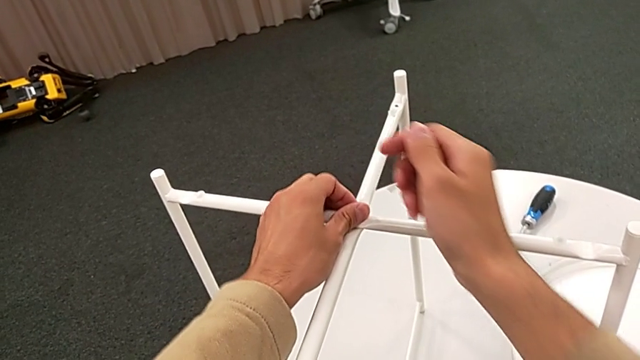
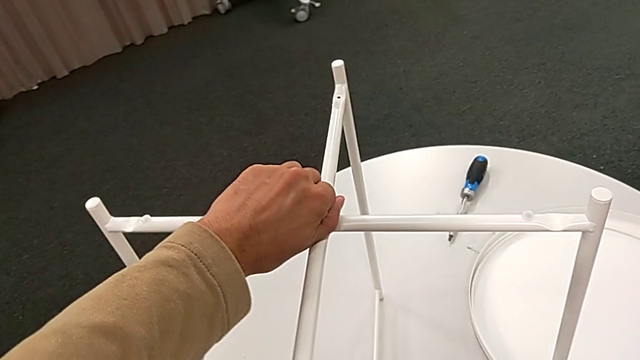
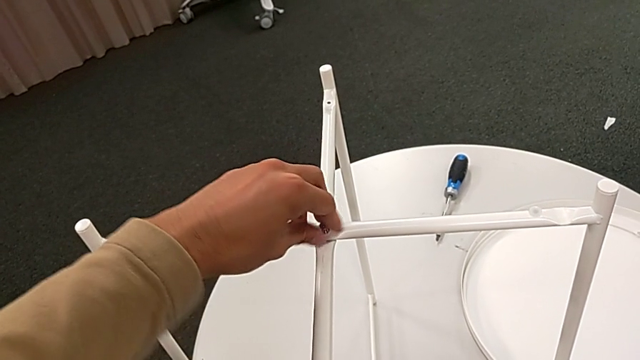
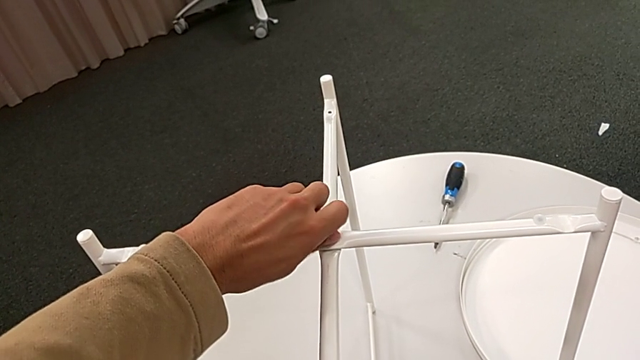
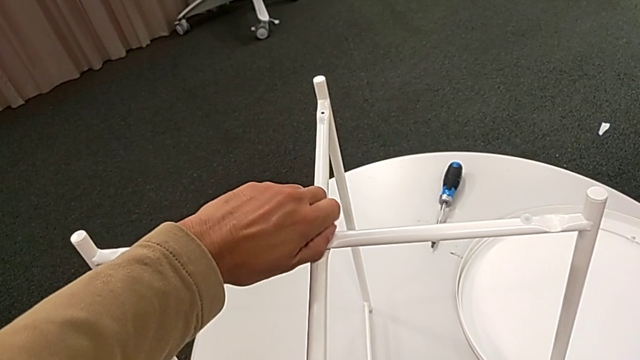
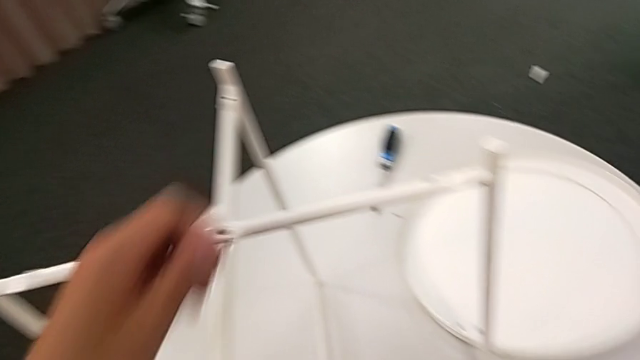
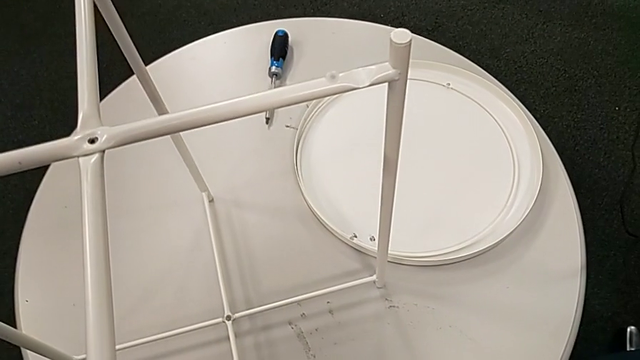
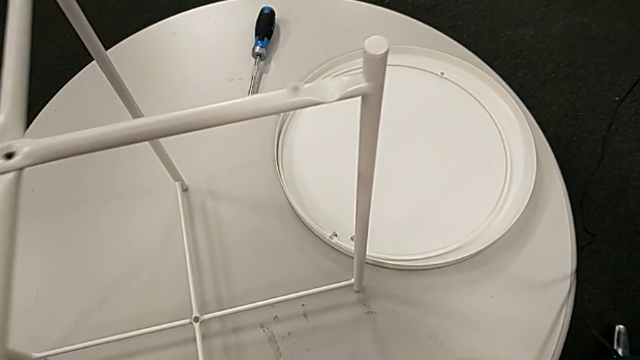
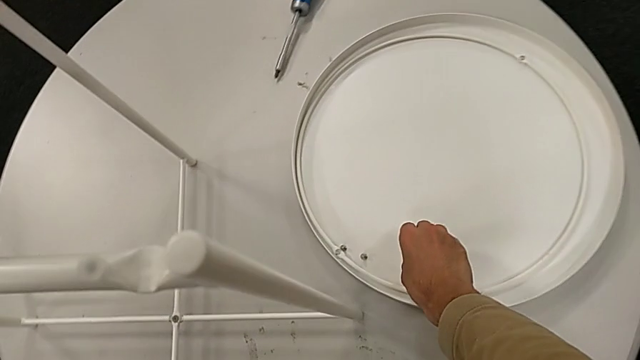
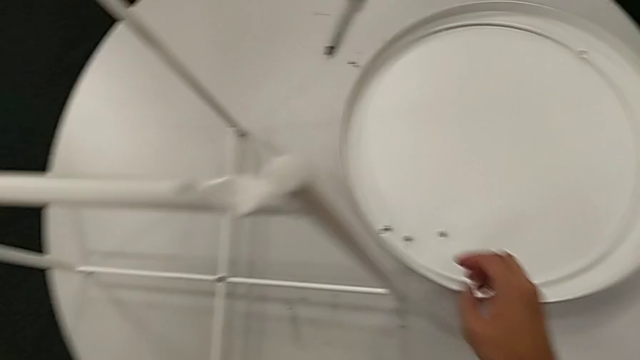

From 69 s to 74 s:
The camera wearer is unscrewing the hex socket head. They unscrew the hex socket head, disassemble it and place it.

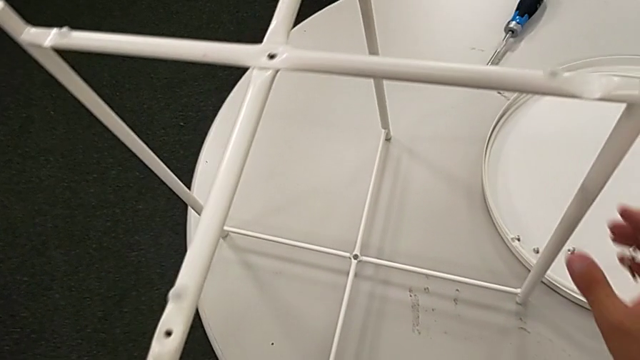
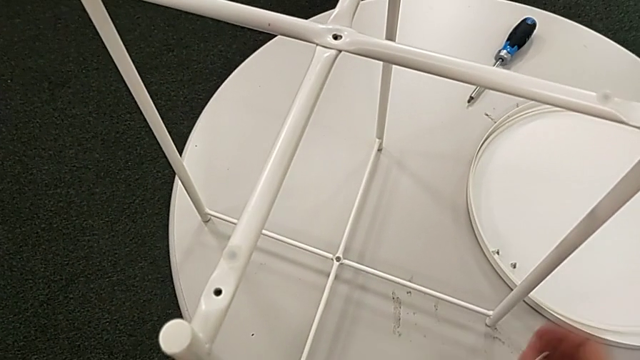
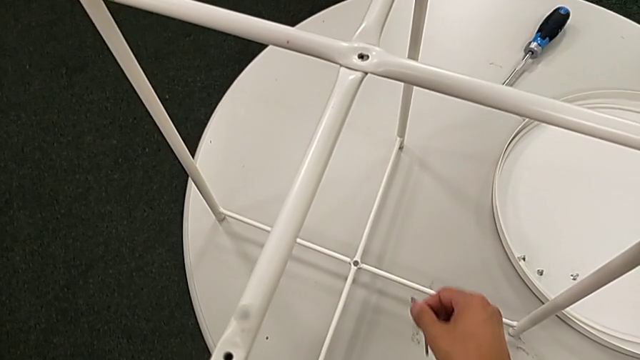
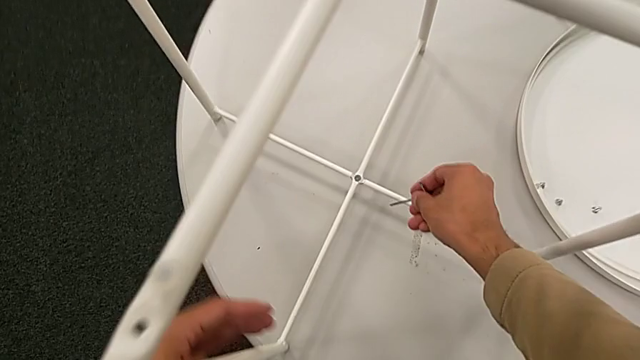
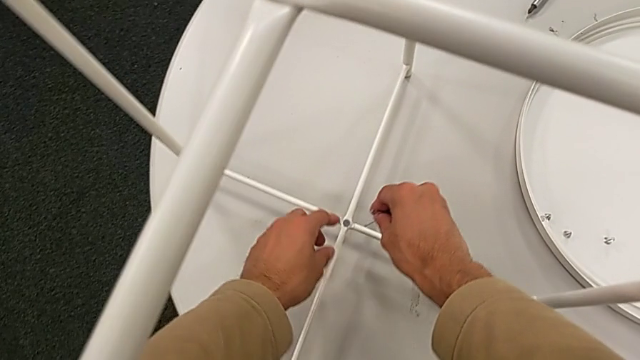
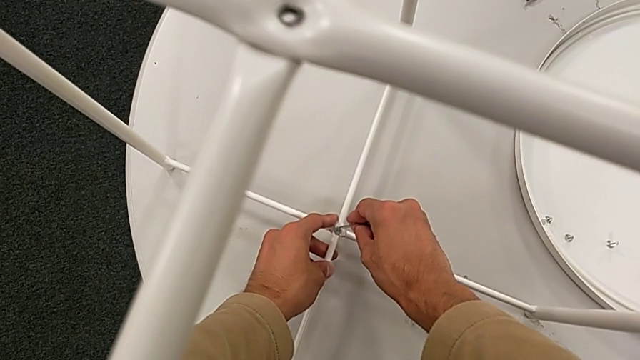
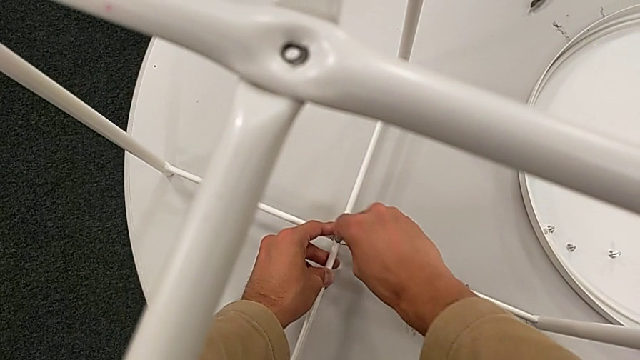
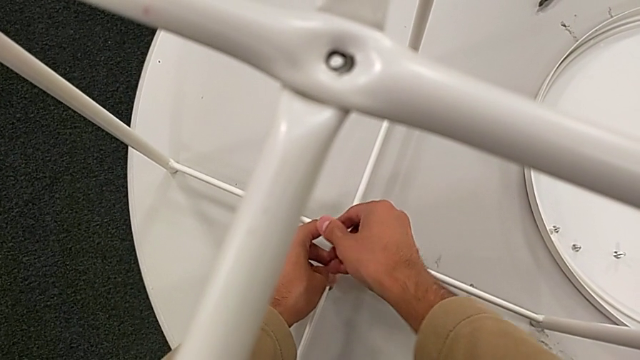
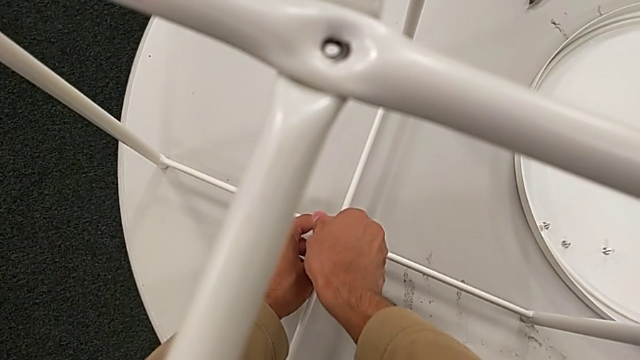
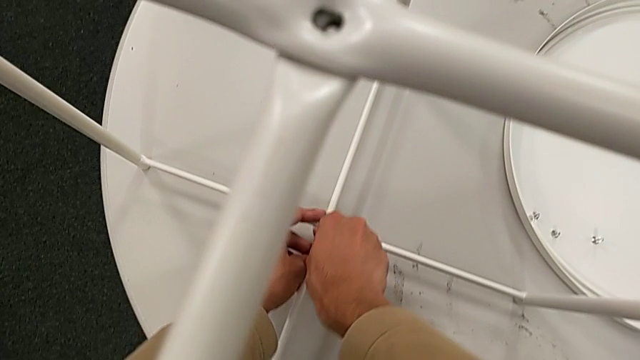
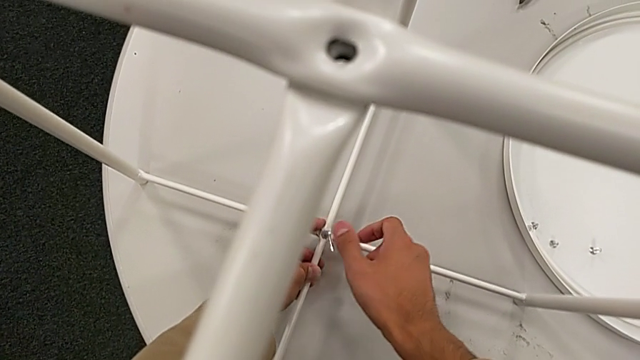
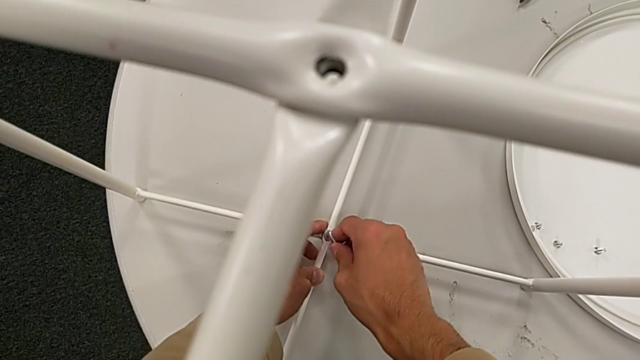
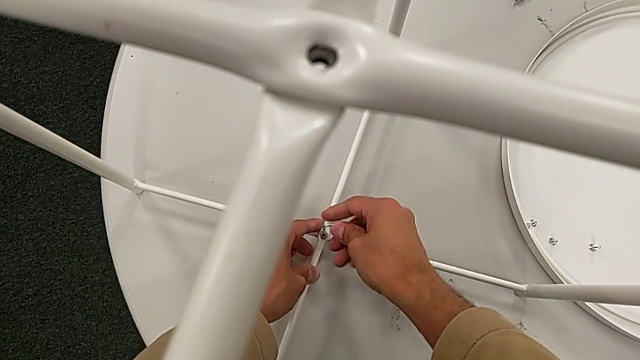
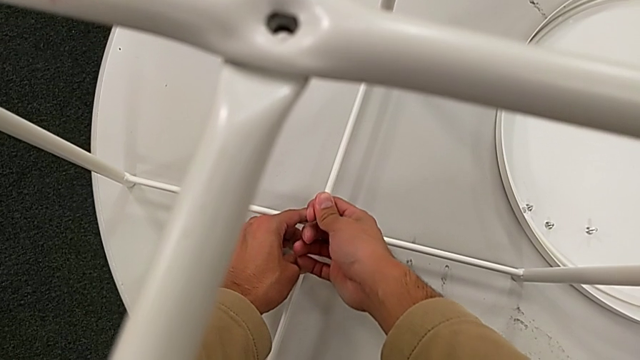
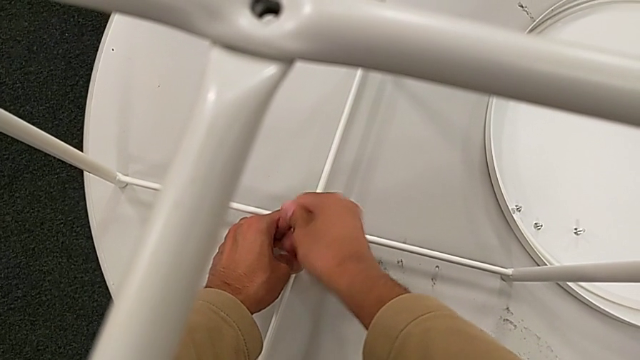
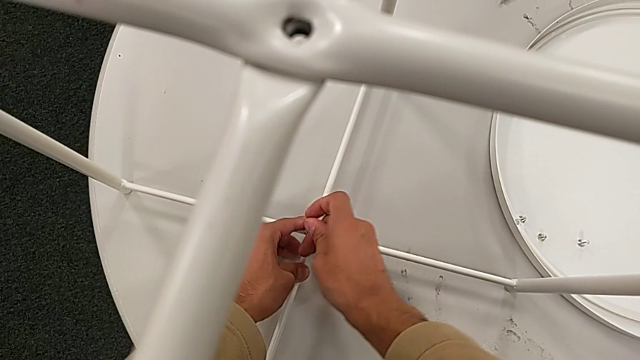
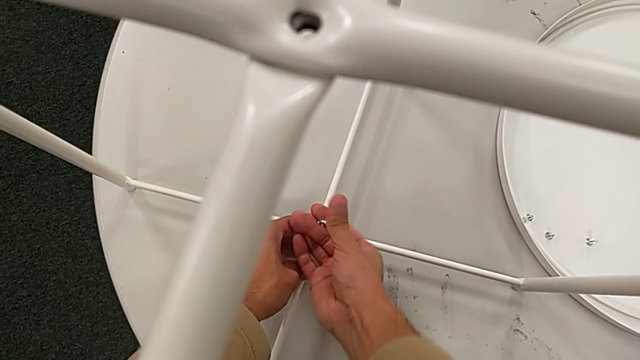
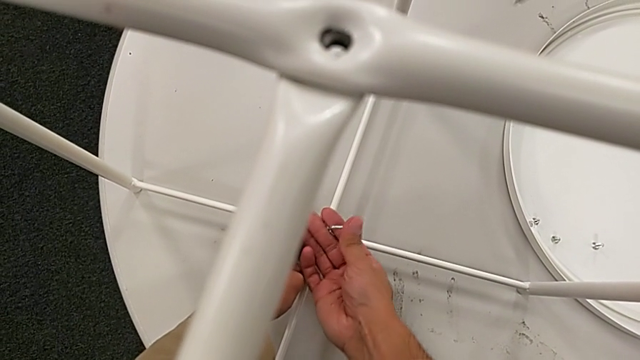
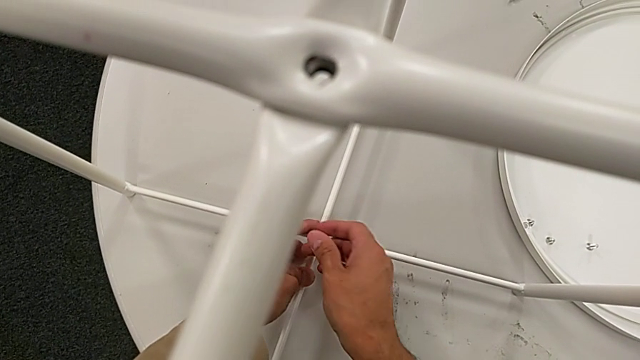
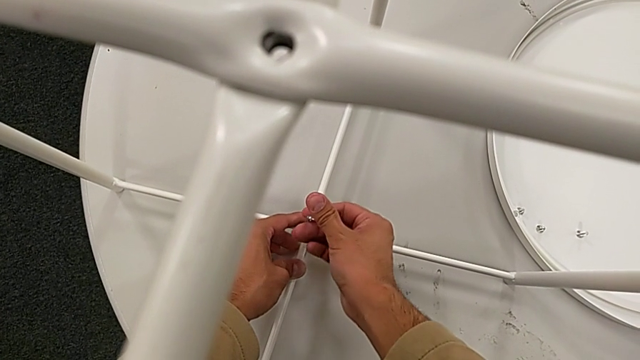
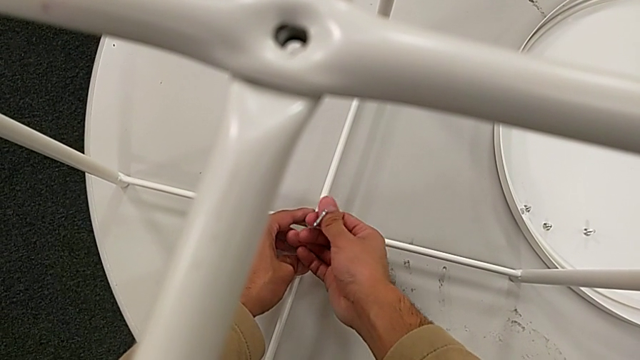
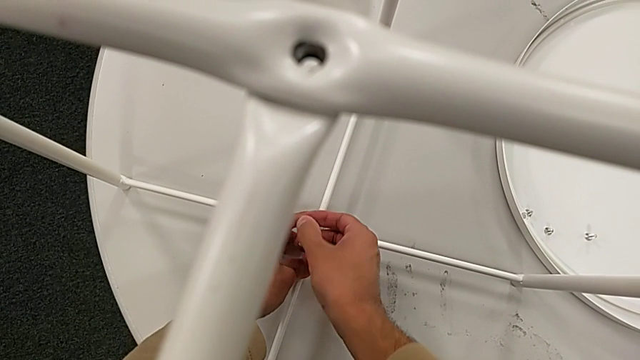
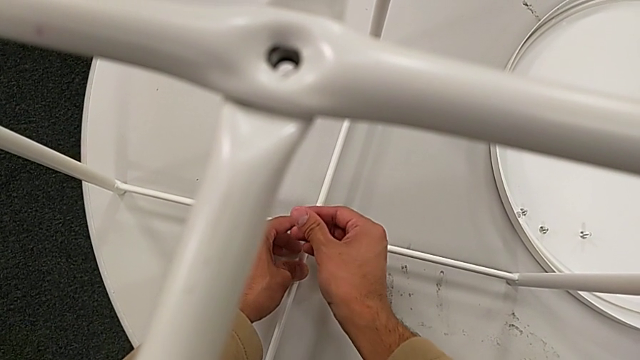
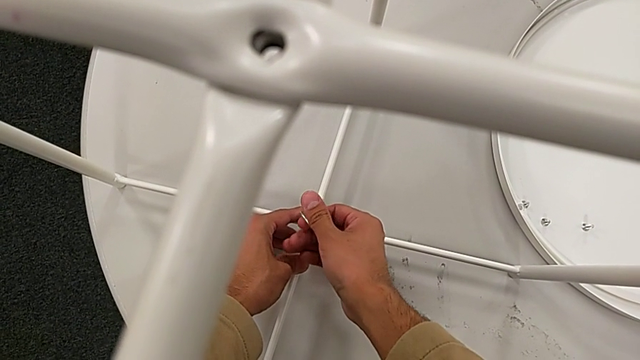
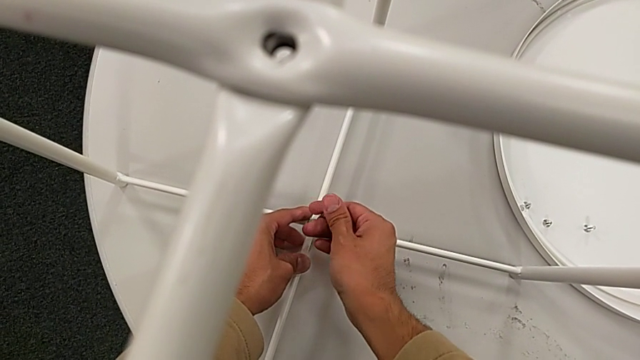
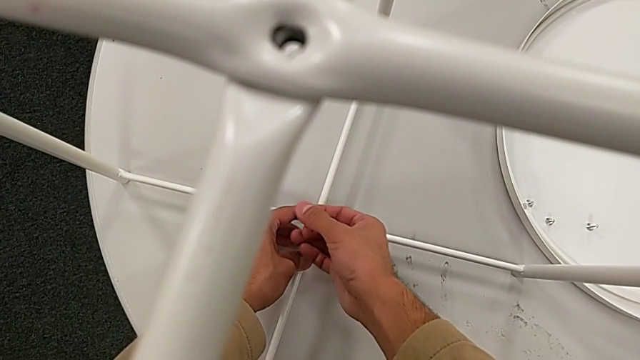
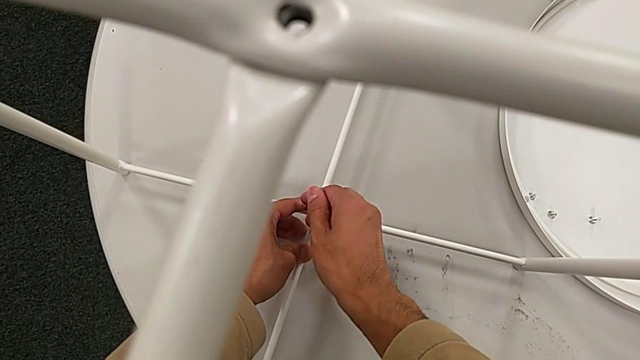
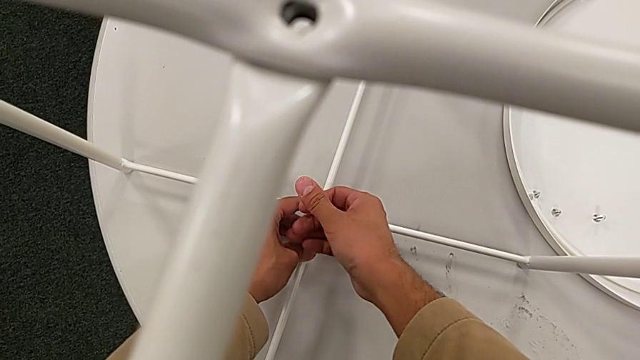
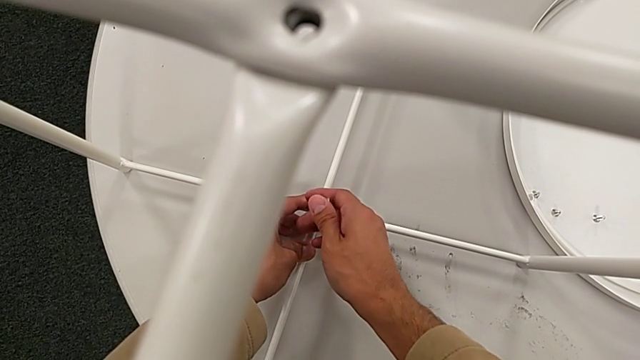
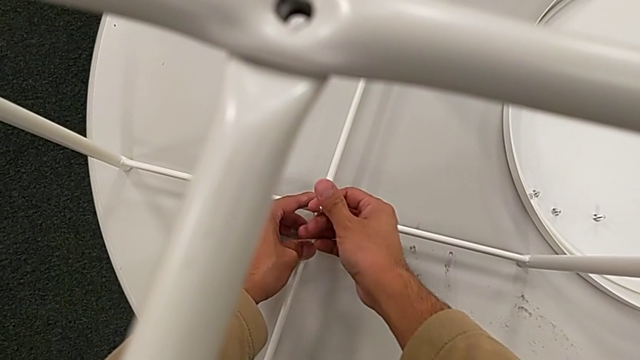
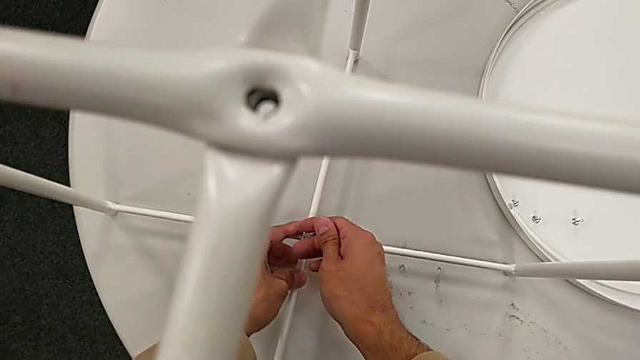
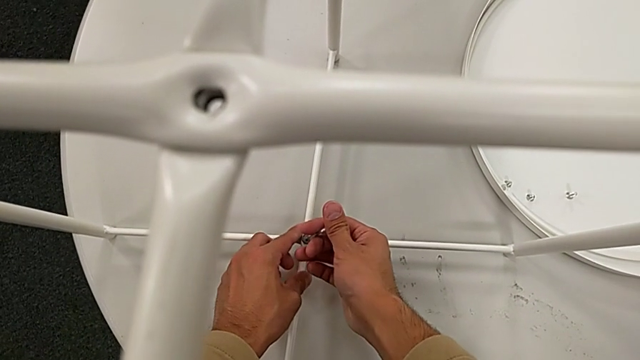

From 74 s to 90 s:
The camera wearer is unscrewing the hex socket head of the table. They insert the Allen wrench, unscrew the hex socket head, wrongly drop it and withdraw the Allen wrench with the right hand.
